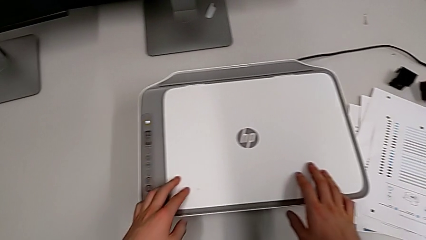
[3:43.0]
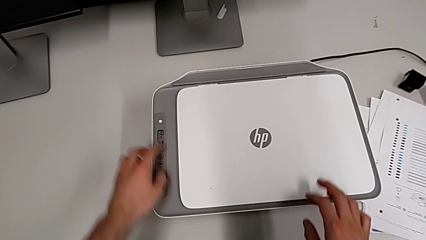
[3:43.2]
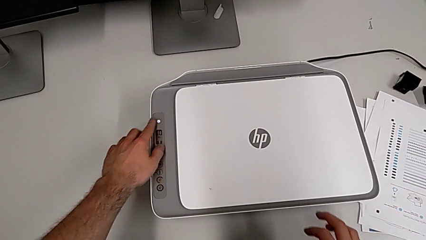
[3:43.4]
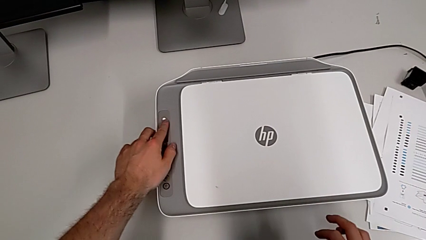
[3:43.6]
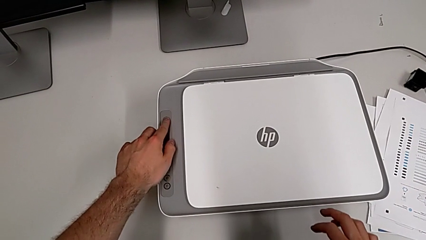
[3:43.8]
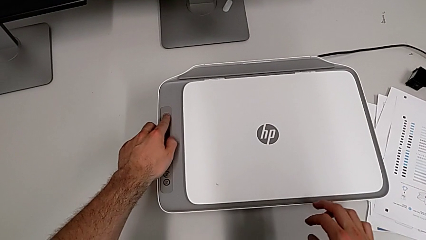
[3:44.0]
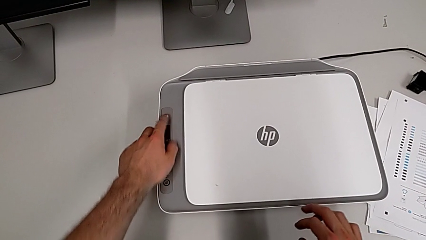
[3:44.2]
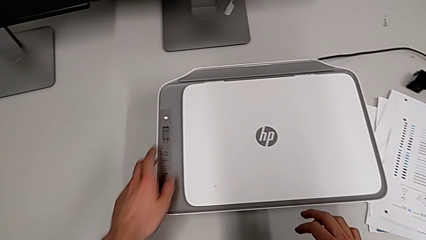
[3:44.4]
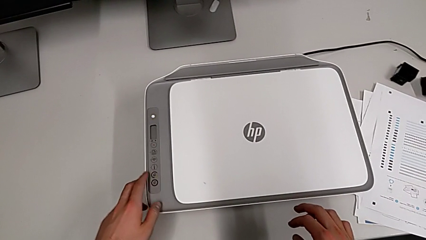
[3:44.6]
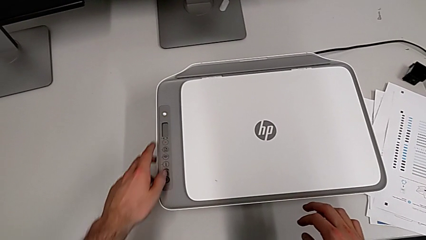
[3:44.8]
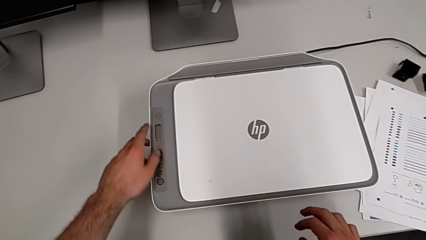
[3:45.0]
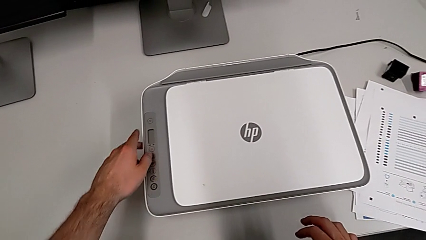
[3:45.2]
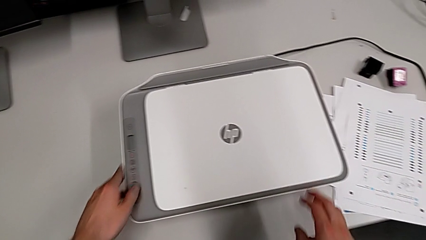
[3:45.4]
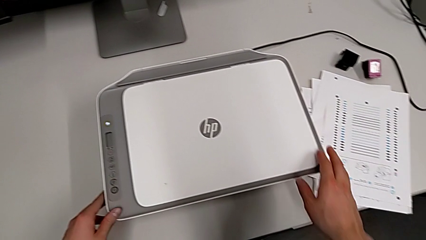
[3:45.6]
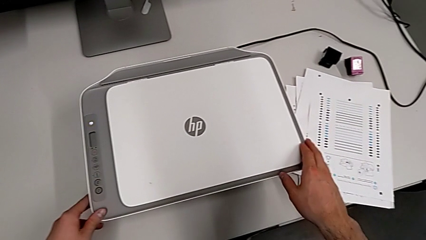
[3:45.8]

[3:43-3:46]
The camera wearer turns off the printer. They press the button.
